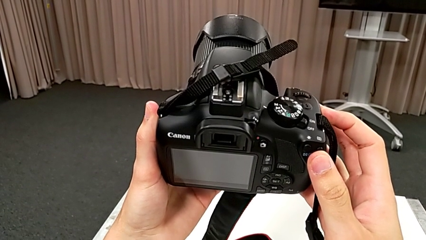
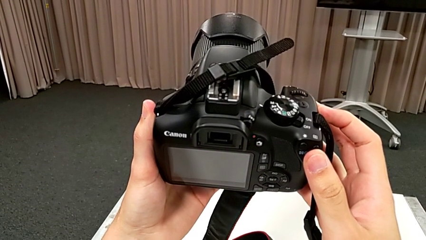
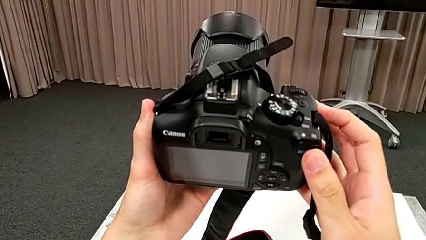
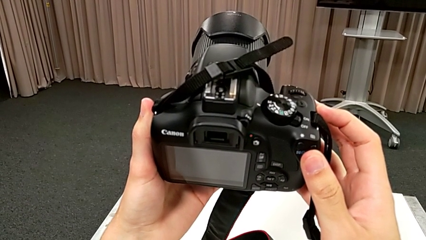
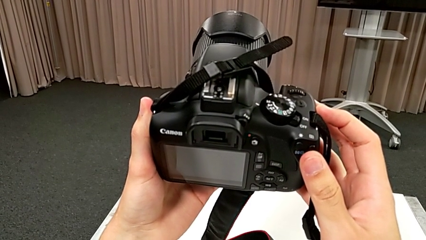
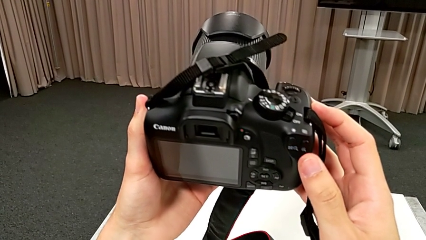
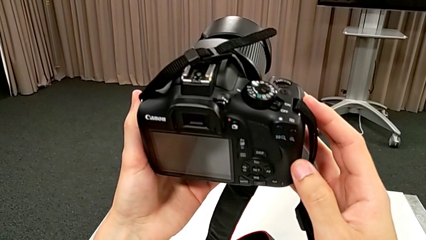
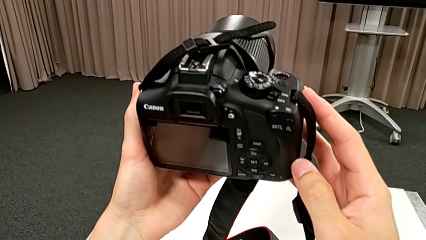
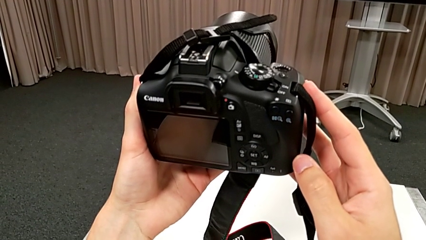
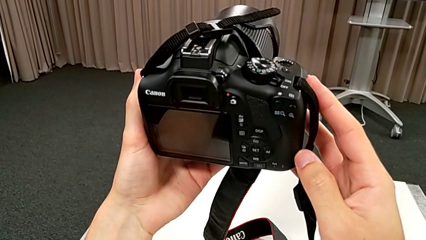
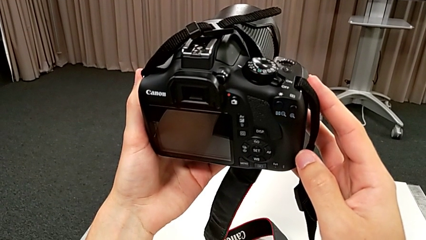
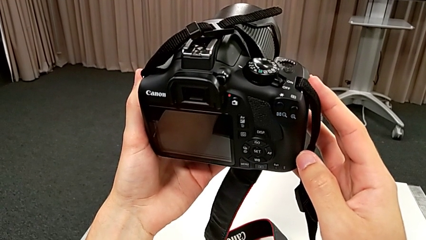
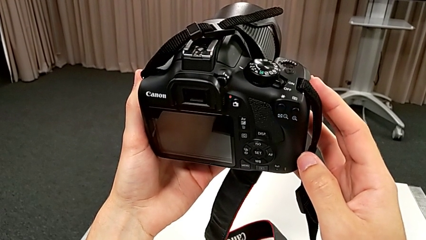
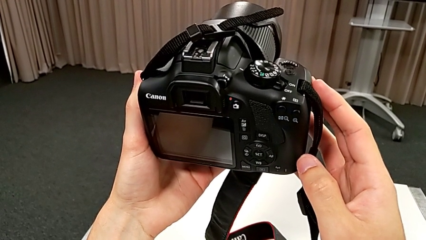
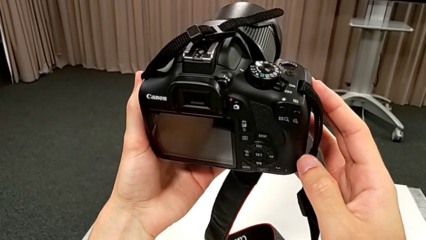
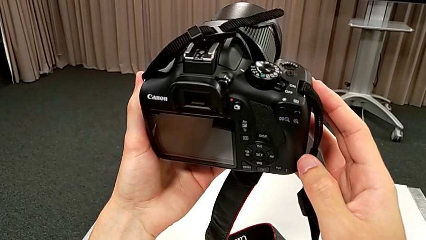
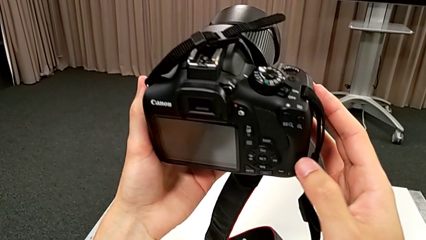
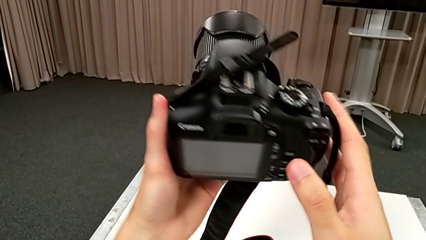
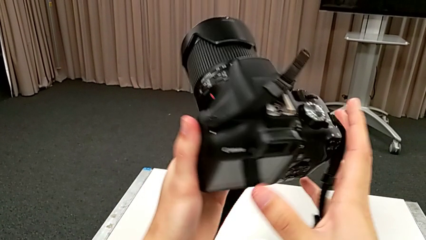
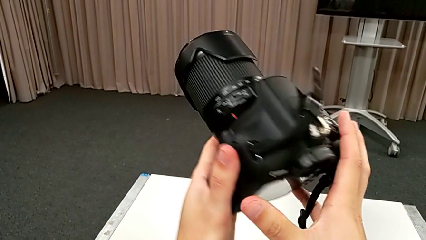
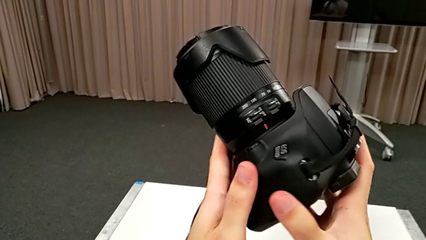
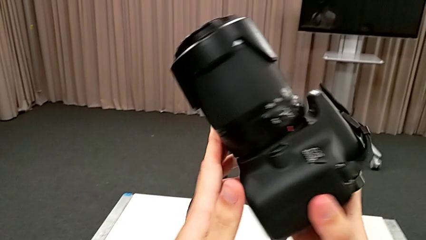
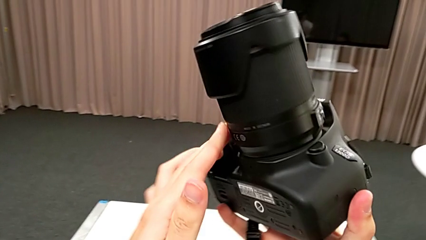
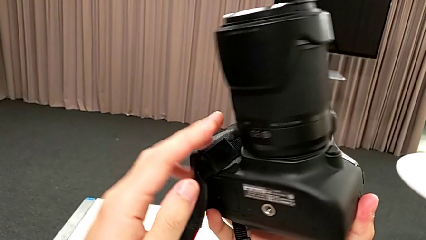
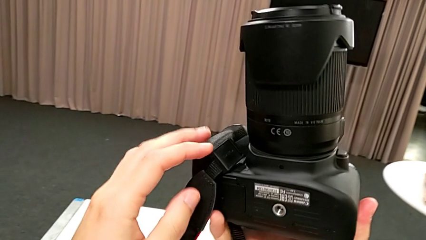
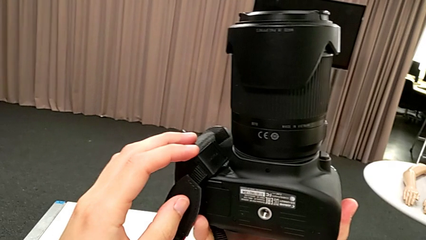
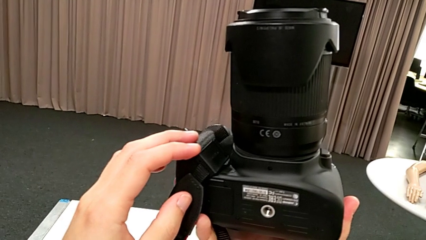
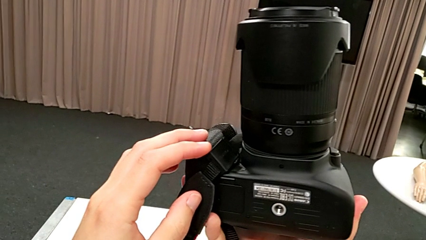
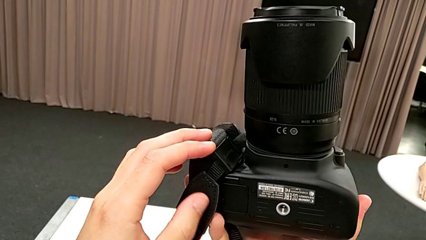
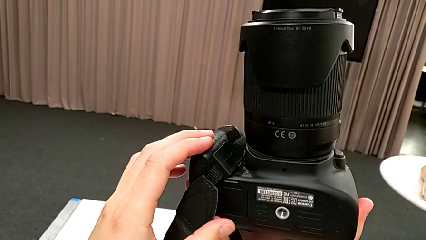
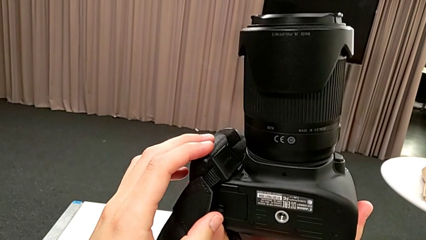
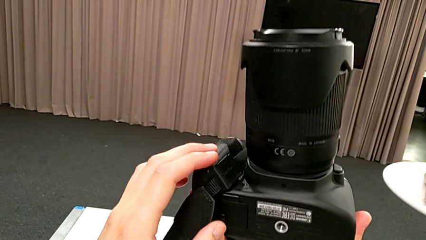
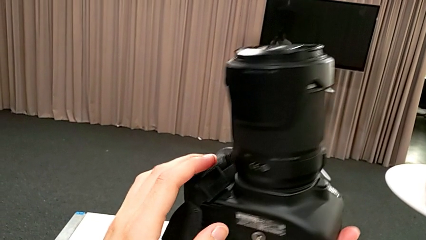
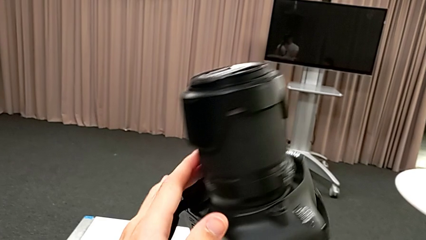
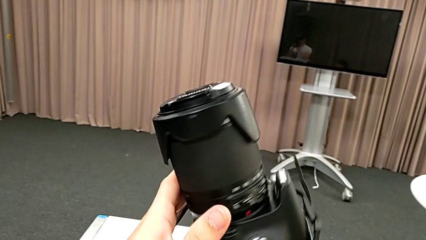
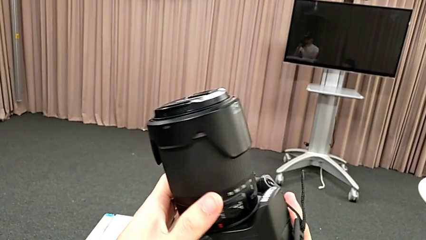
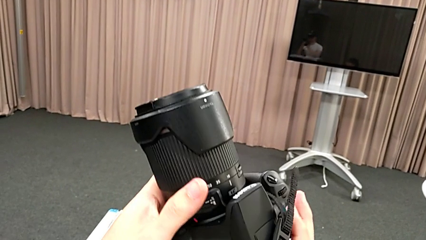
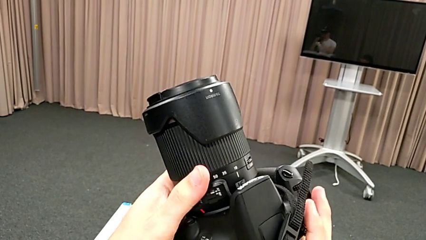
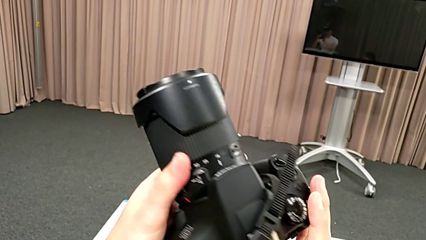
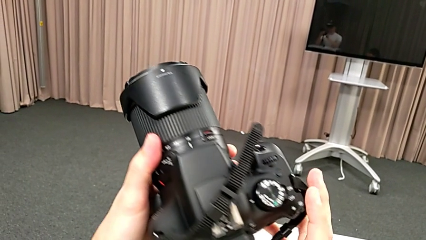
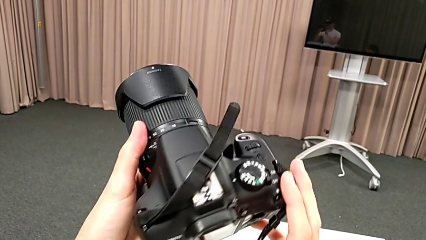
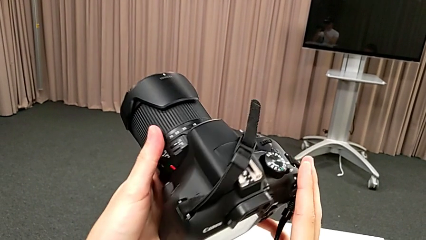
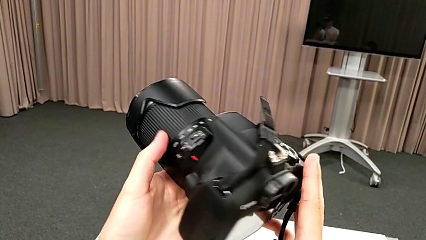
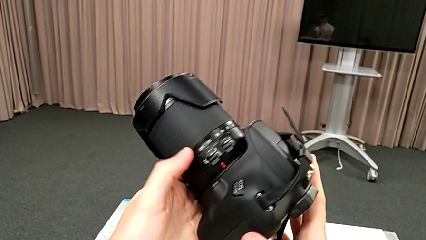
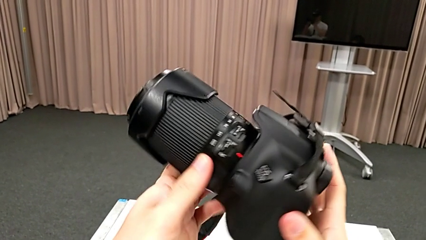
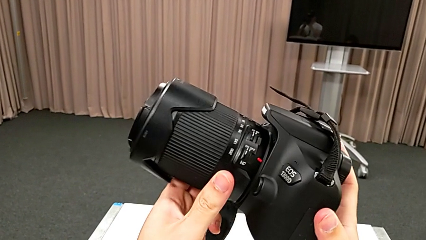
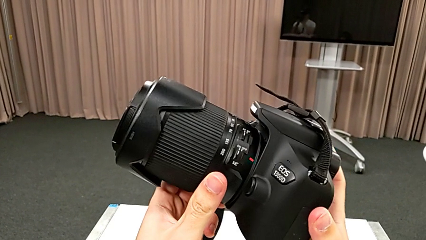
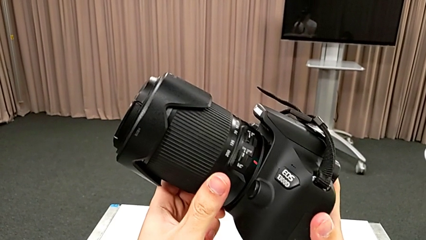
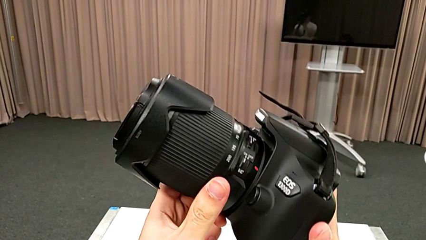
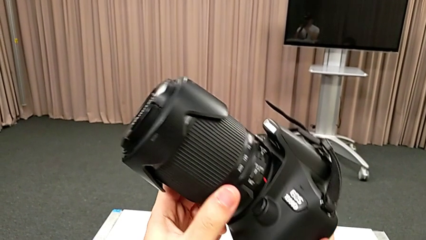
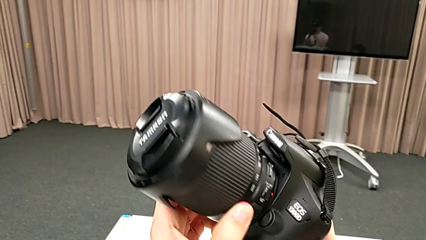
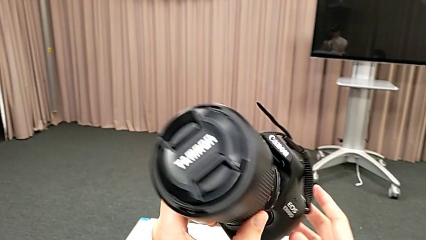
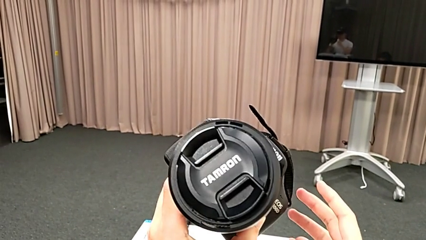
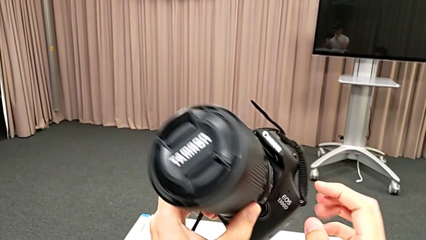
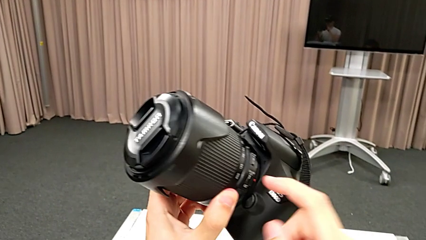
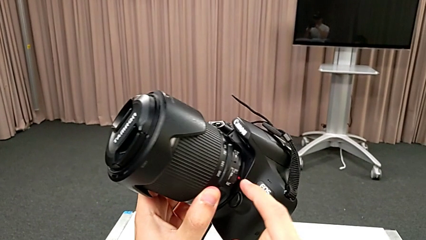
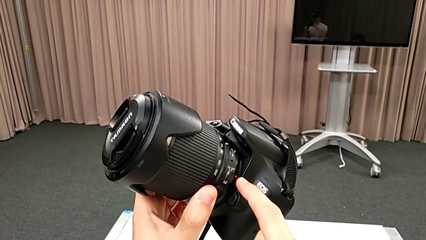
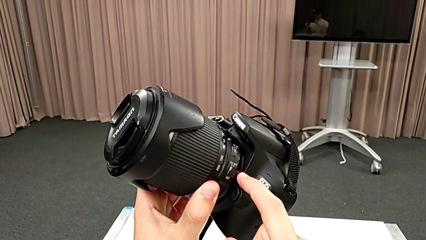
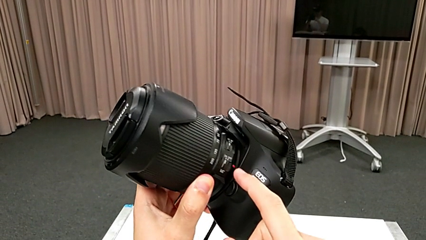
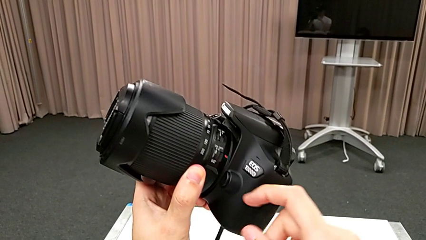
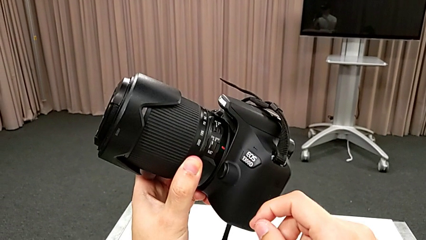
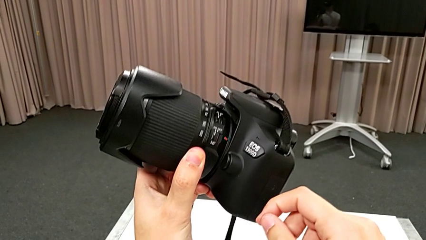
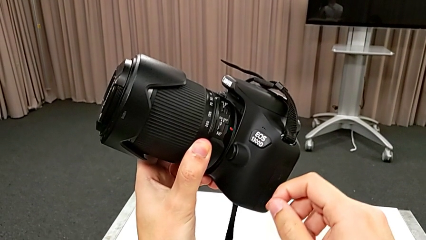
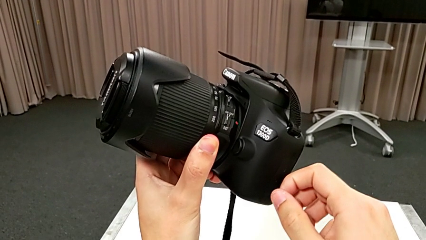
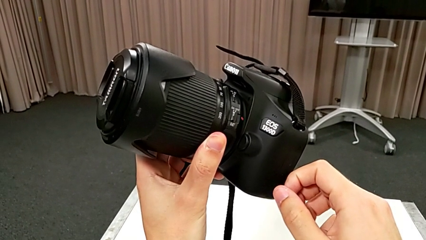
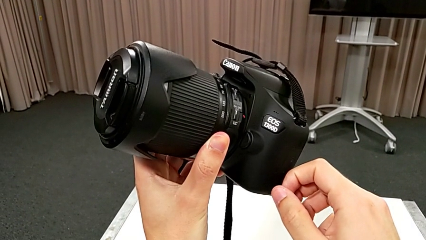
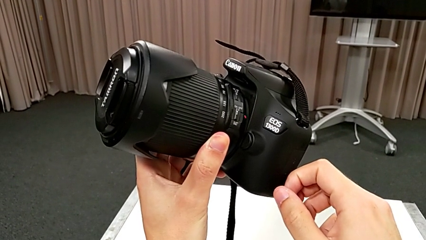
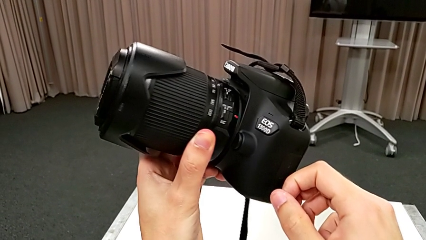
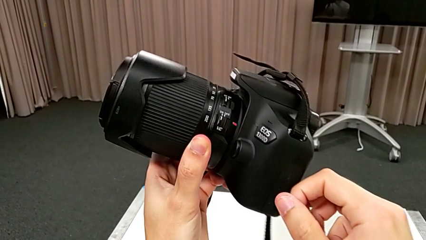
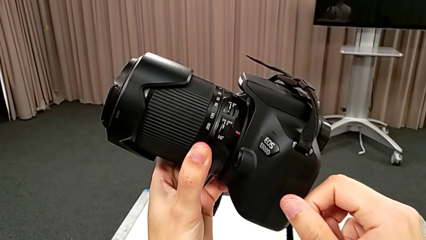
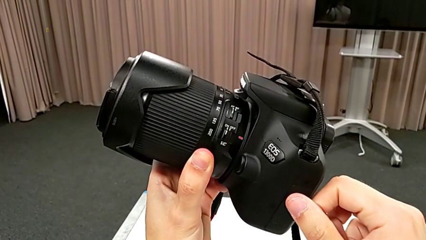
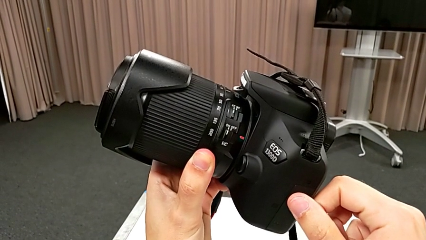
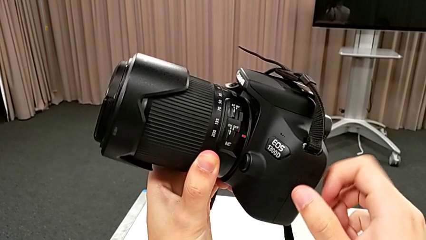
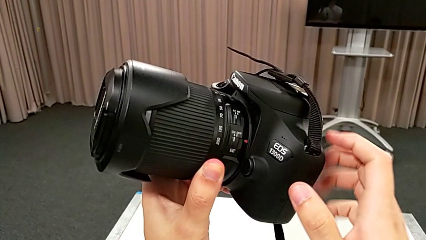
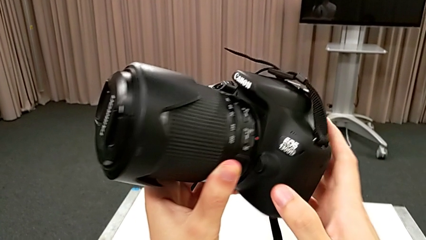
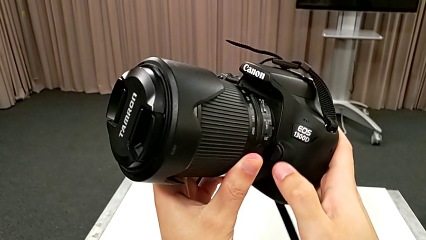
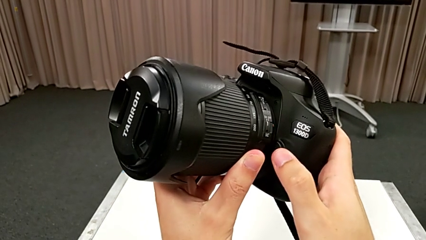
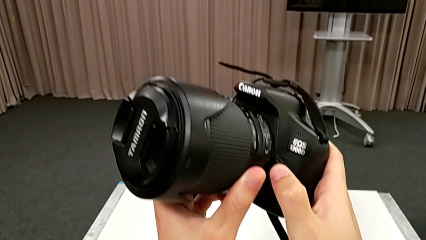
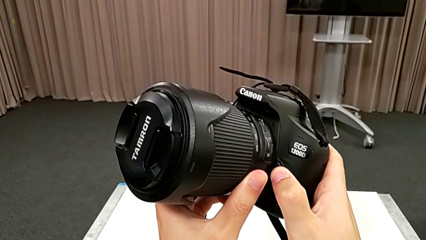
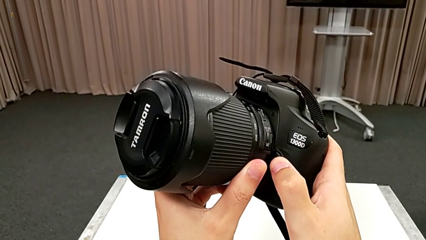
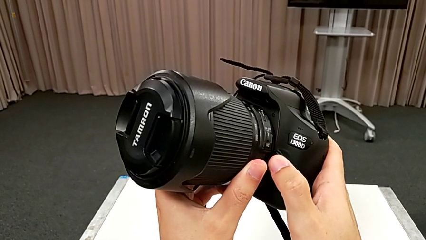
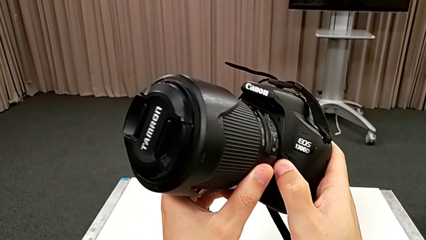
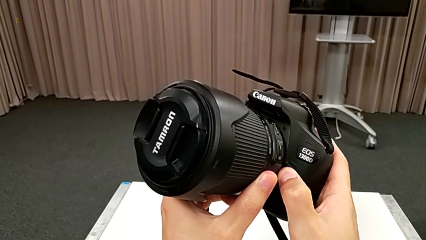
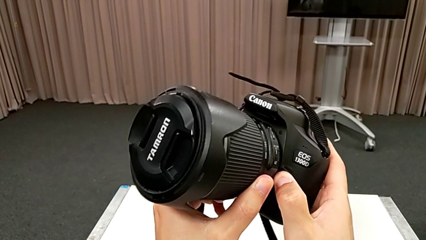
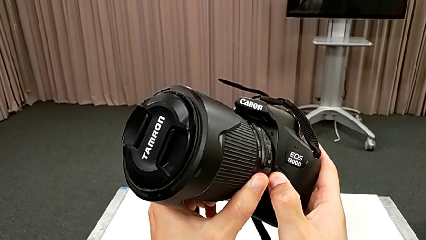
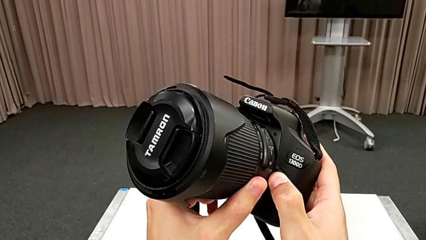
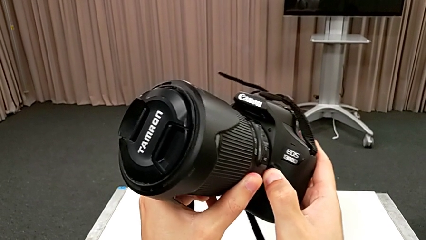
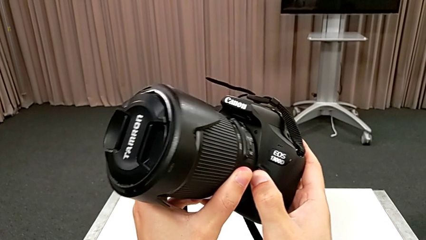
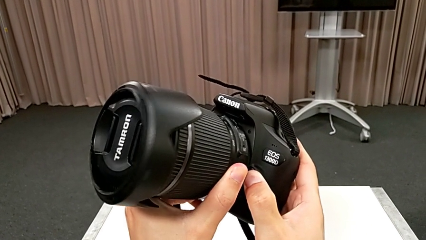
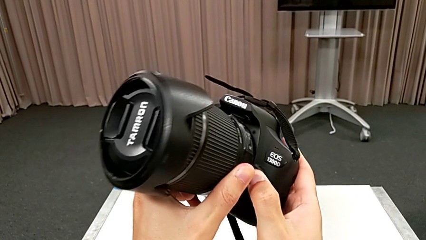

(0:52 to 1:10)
The camera wearer is detaching the lens. They inspect the DSLR, rotate it, inspect it, touch the red button and press the black button.
